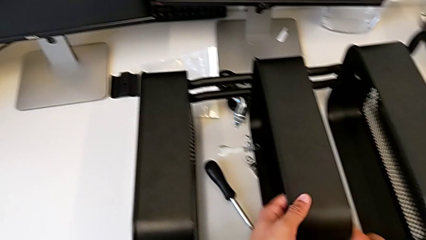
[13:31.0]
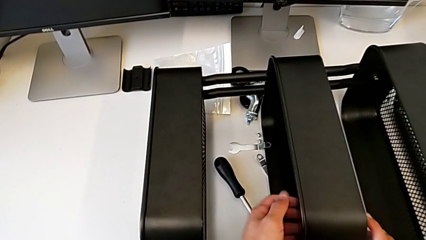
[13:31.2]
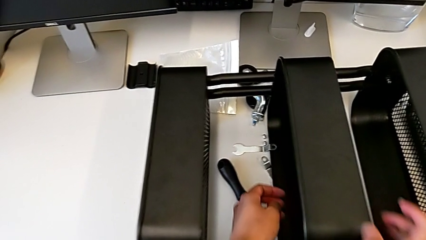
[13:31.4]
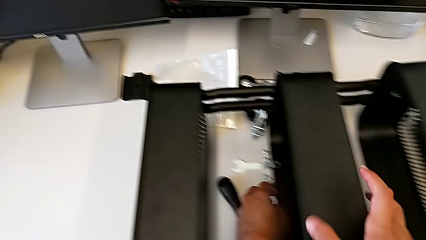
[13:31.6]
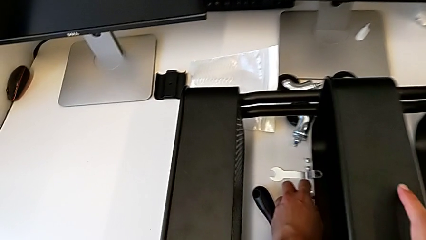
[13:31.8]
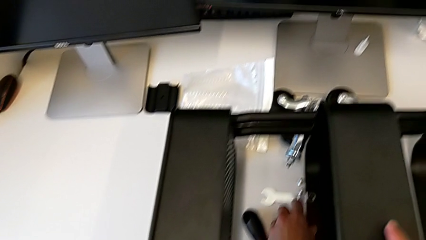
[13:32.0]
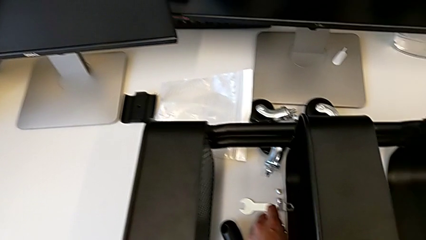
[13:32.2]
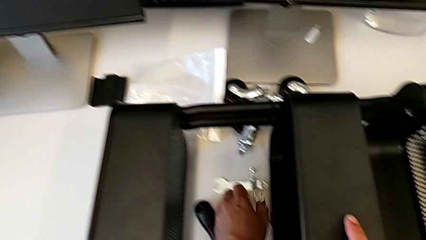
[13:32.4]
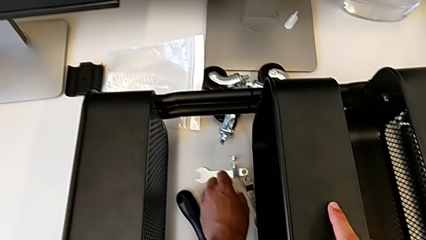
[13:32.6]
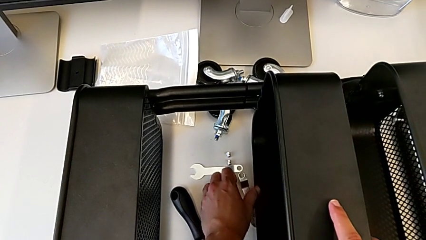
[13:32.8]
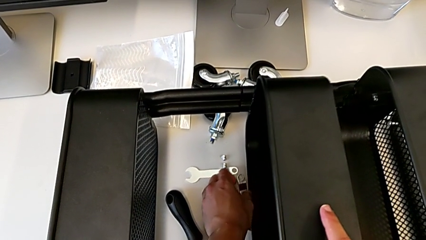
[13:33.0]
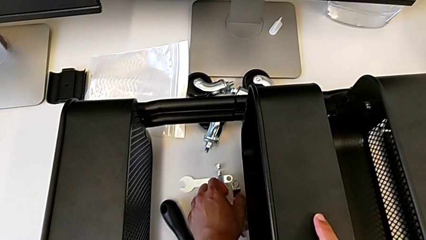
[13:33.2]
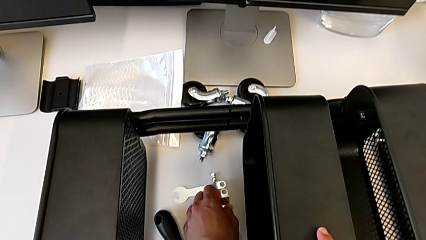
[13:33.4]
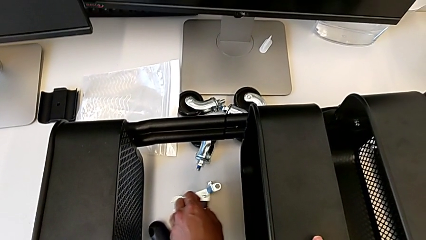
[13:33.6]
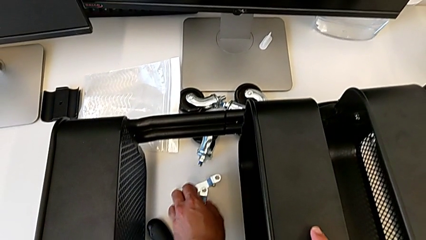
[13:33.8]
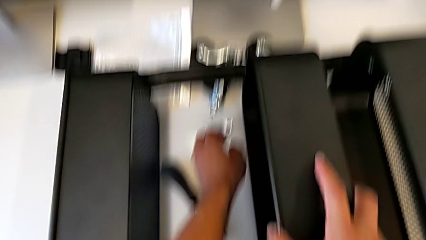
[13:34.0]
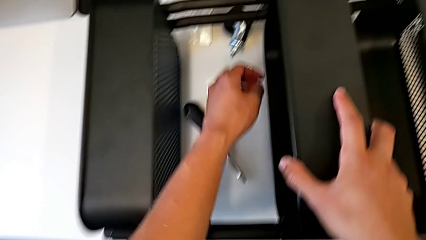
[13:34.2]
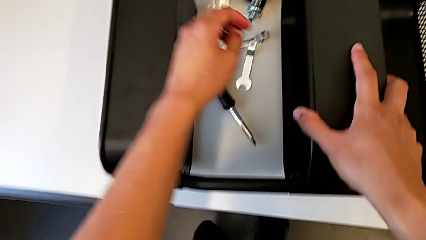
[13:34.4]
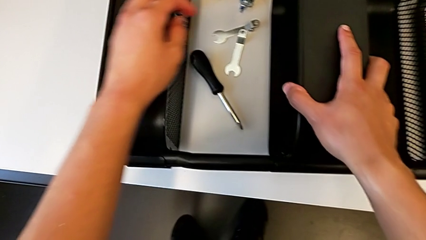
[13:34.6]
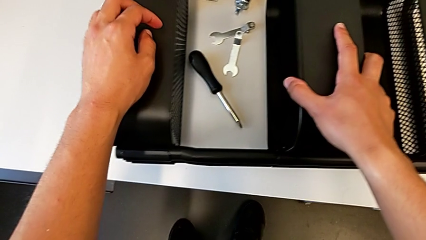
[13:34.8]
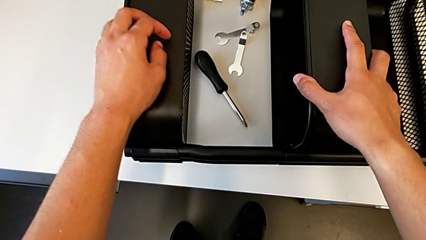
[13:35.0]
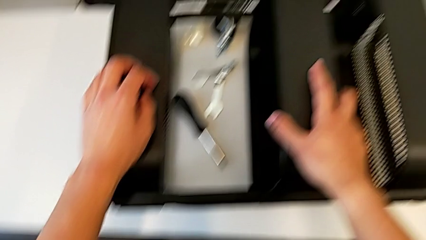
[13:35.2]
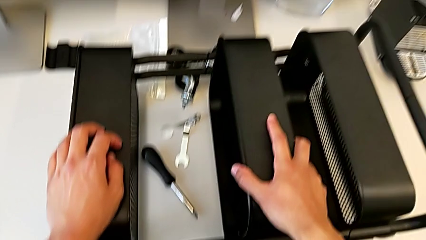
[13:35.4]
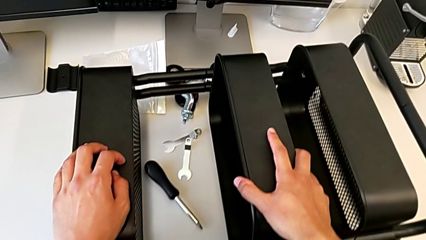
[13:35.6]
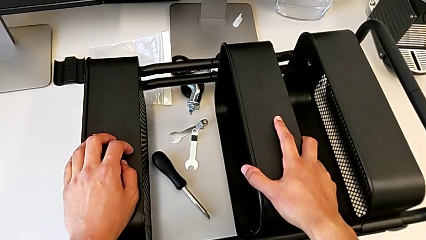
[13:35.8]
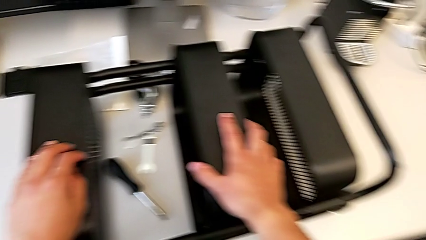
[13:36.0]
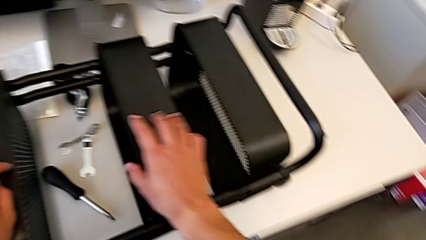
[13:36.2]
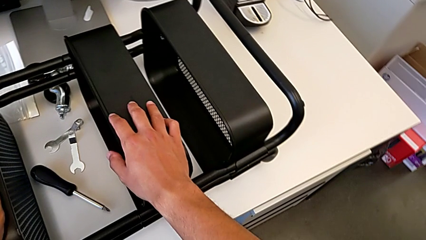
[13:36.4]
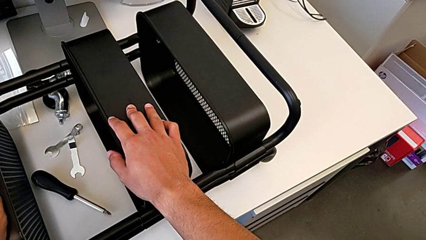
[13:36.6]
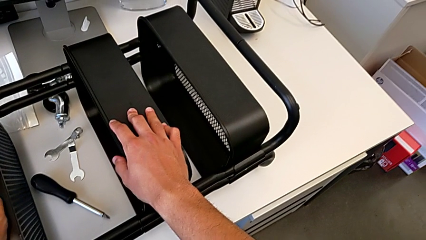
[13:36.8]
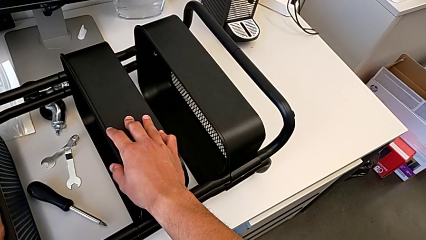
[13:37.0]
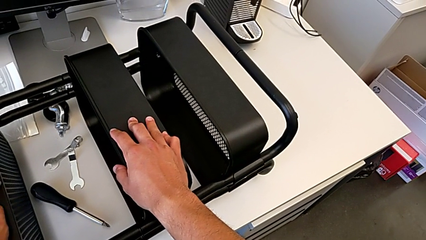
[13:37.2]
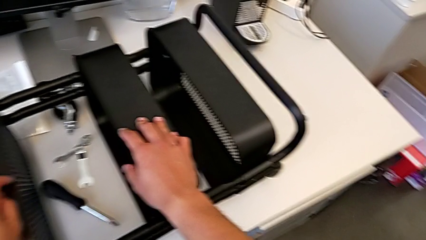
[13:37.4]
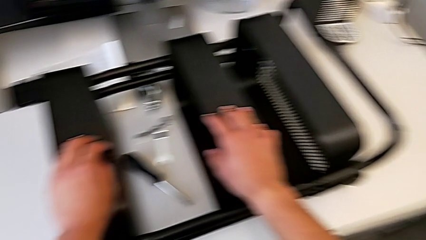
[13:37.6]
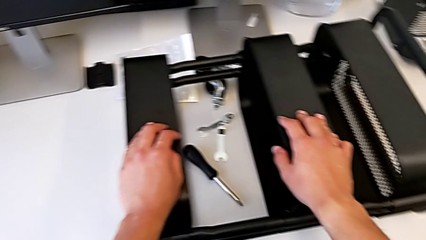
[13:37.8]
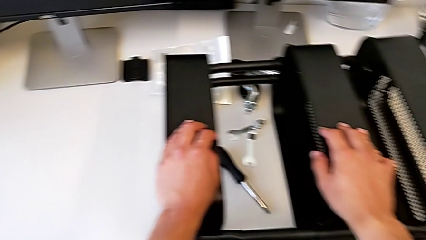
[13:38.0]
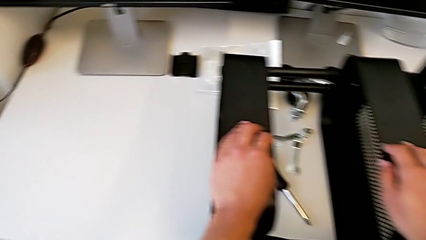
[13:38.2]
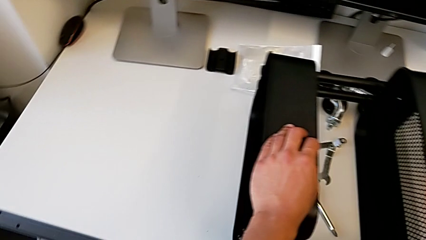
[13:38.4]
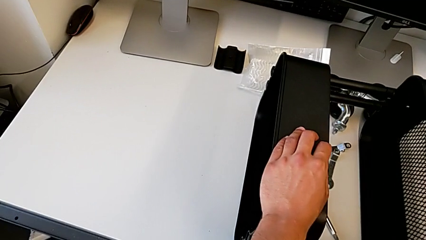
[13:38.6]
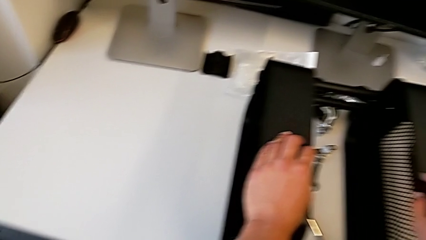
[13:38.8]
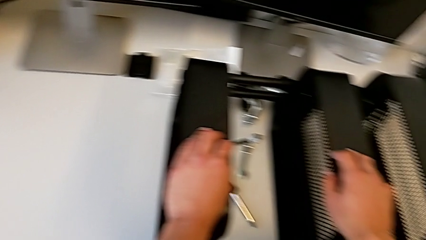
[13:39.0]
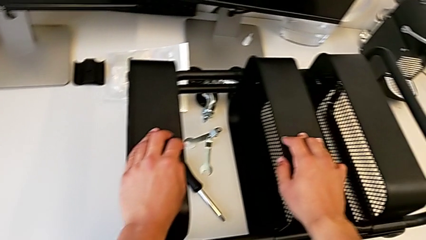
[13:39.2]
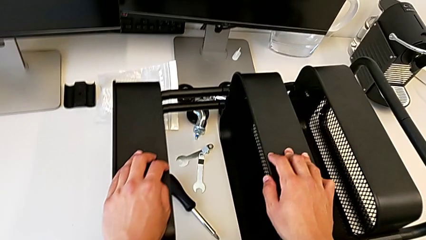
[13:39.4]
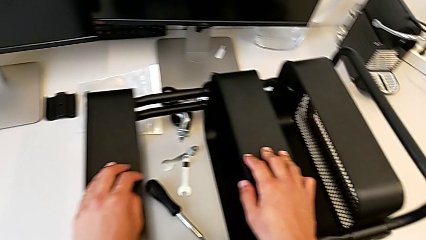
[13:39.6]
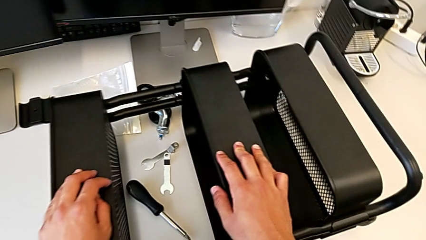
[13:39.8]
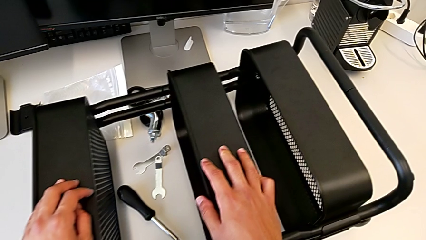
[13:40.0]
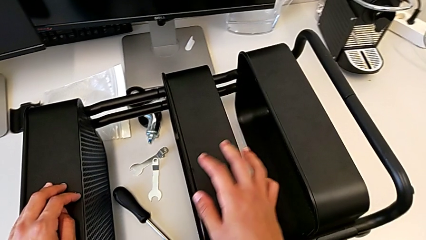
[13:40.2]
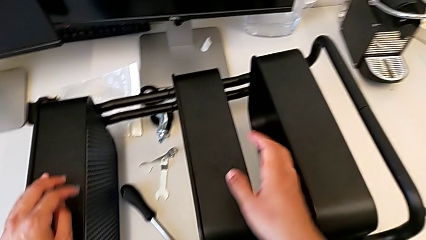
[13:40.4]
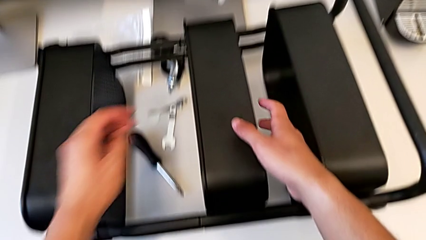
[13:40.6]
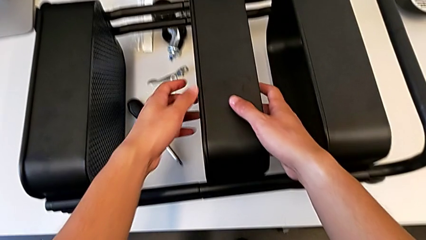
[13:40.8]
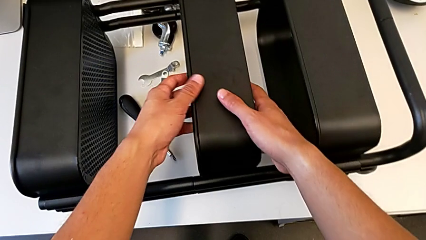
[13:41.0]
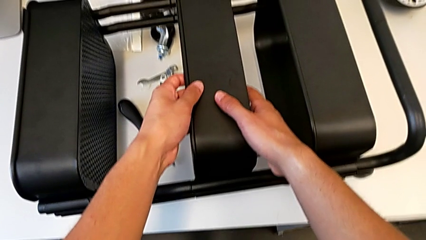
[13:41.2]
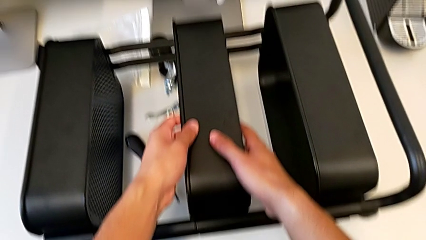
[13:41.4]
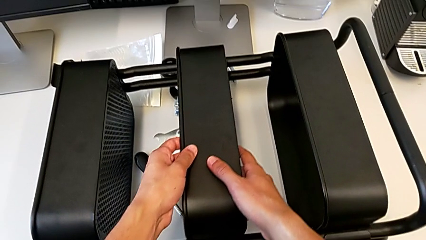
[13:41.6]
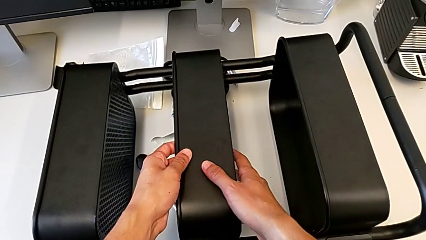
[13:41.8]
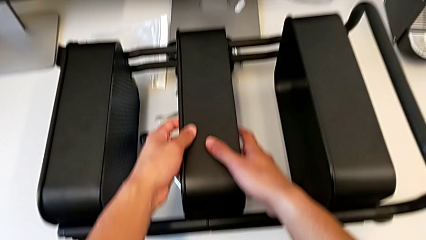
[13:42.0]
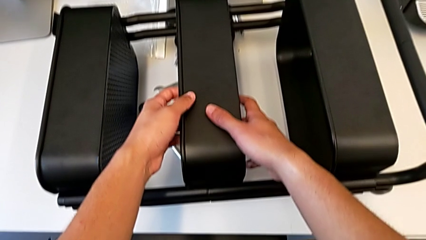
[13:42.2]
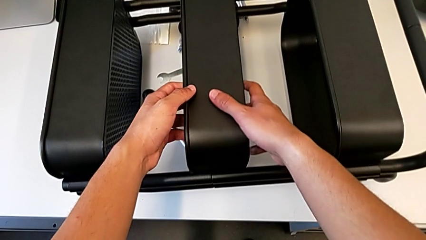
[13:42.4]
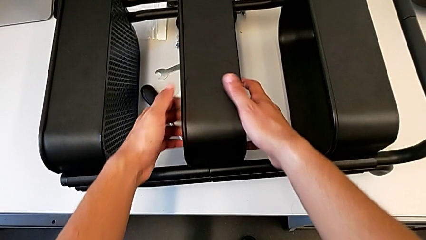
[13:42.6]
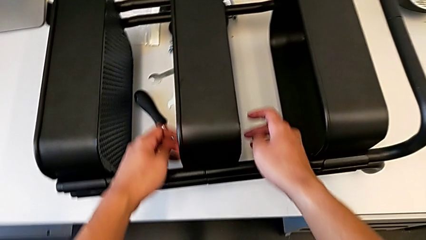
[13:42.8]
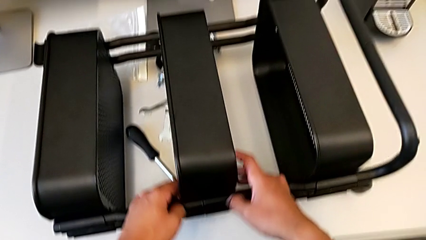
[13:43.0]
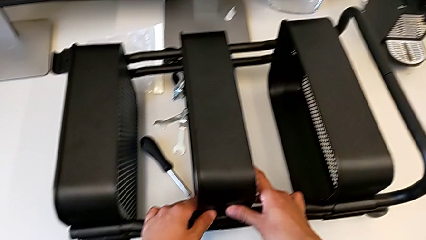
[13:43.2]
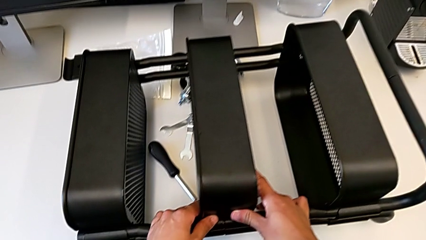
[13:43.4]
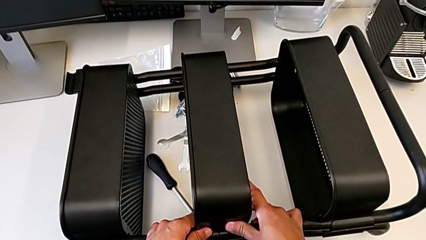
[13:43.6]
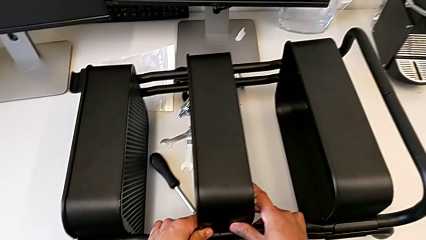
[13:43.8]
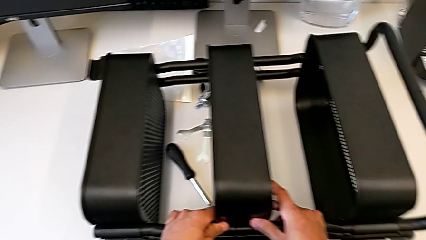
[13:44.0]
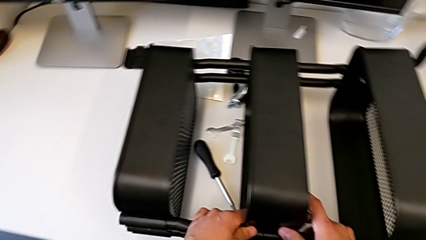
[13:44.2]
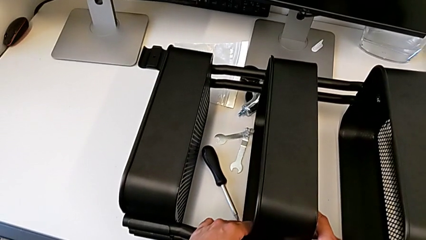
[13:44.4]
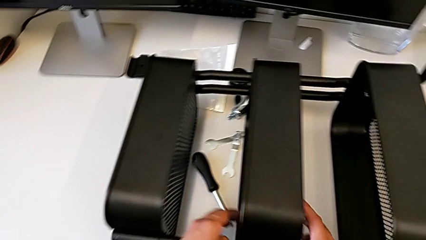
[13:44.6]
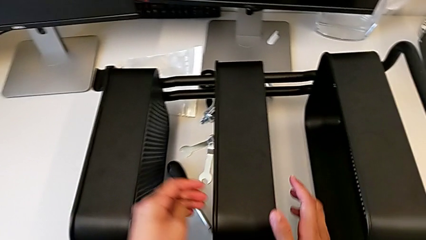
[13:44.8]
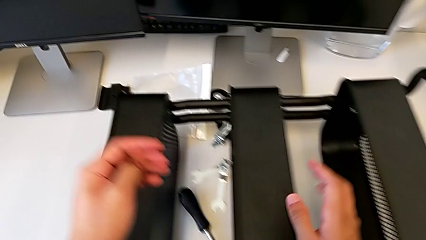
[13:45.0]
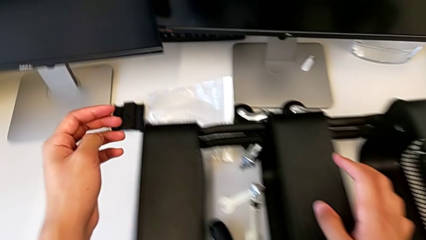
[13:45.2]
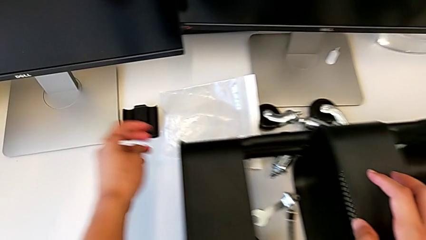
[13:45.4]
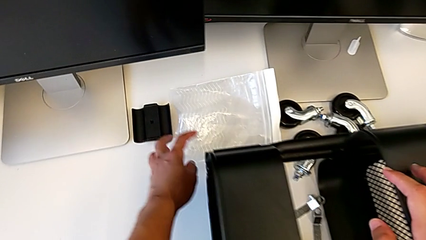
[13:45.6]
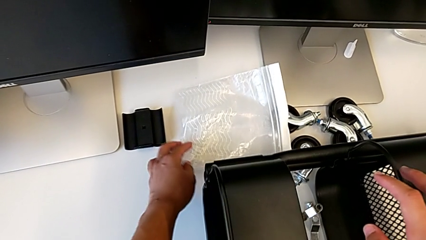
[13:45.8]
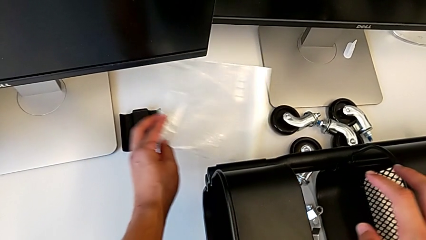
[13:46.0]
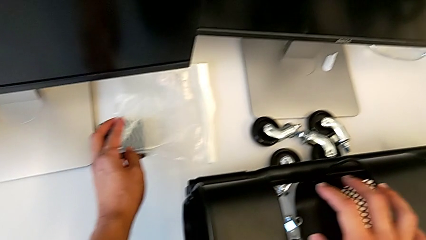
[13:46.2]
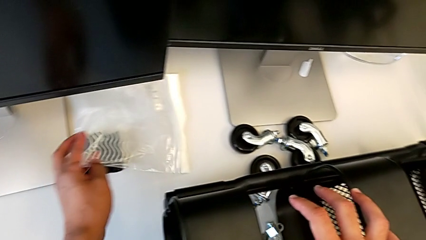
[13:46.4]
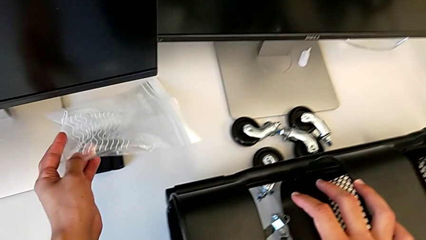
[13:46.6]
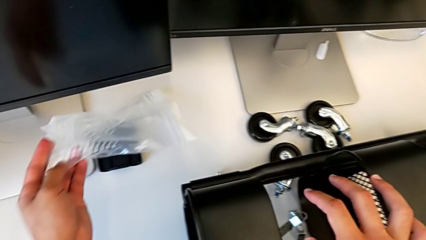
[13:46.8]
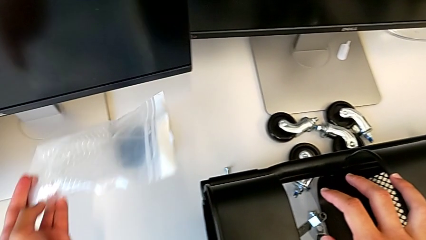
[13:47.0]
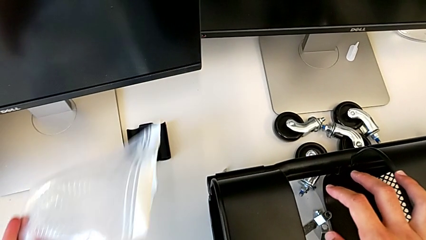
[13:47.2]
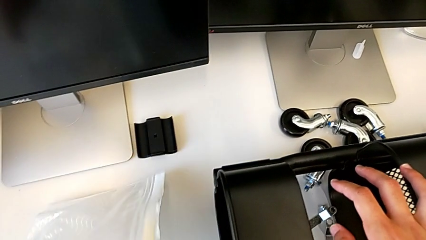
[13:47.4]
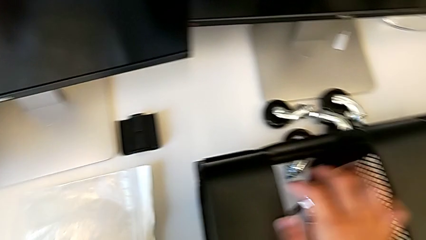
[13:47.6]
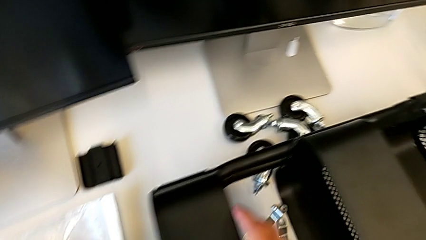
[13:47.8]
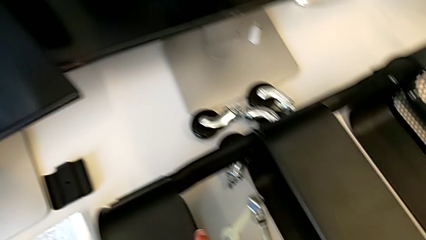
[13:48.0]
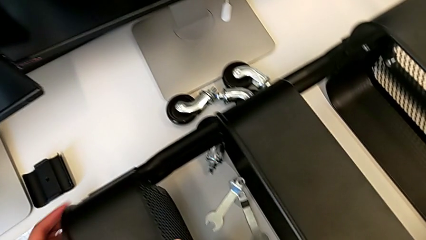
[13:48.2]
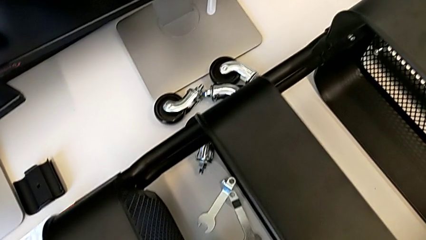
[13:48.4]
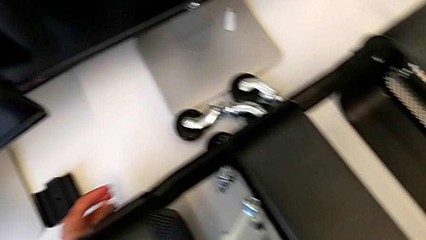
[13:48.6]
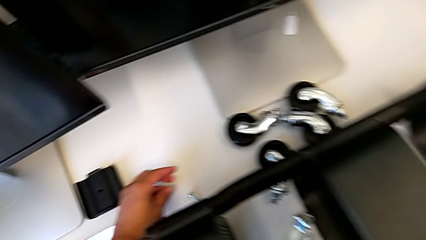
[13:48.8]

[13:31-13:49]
The camera wearer is assembling the middle shelf with the side bars. They slide the hexagonal wrench, inspect the middle grid tray, hold it, align it, grab the bag and grab the screw.
